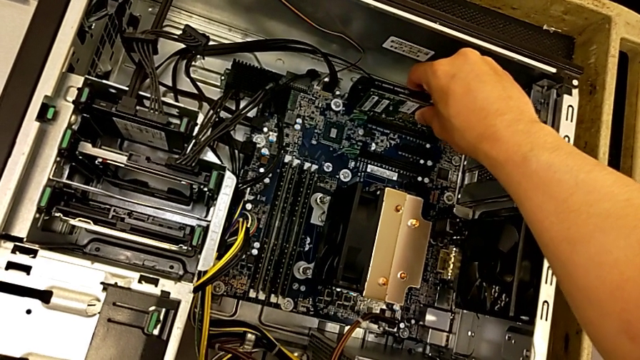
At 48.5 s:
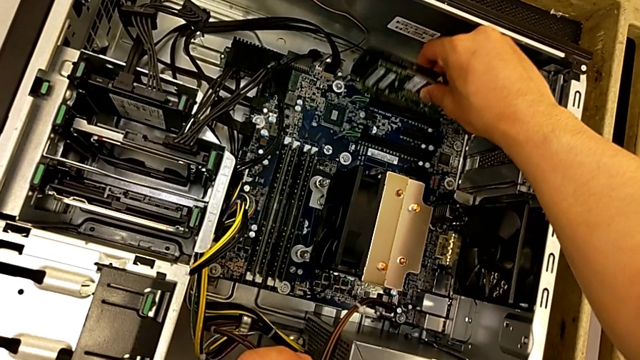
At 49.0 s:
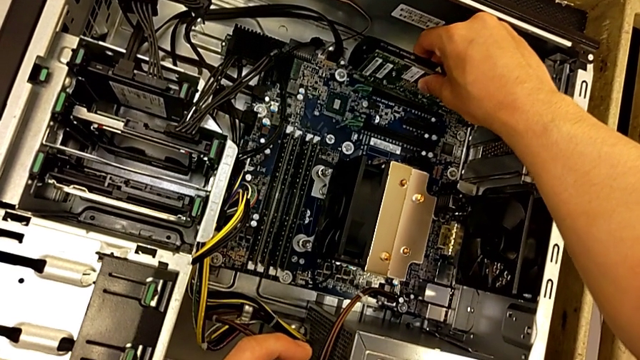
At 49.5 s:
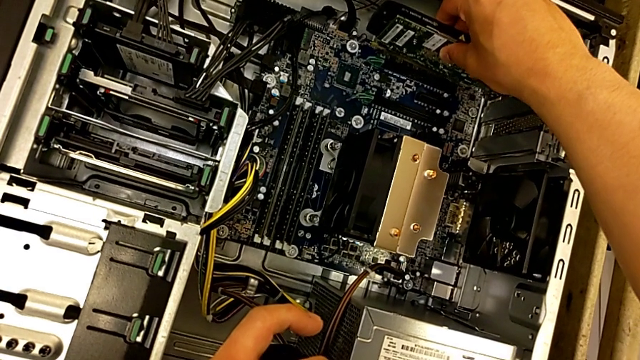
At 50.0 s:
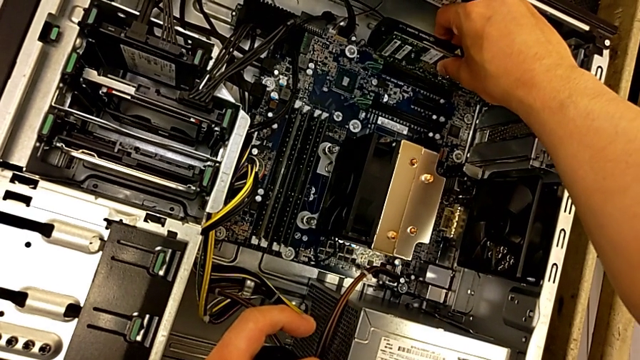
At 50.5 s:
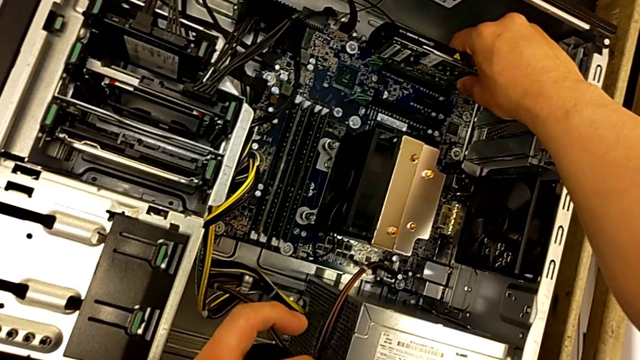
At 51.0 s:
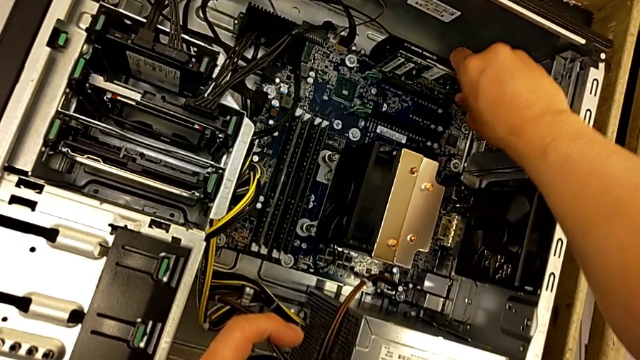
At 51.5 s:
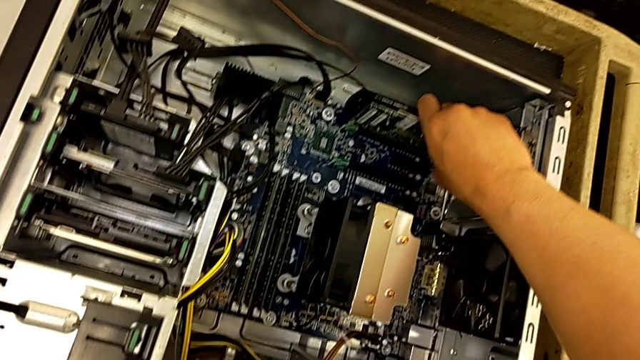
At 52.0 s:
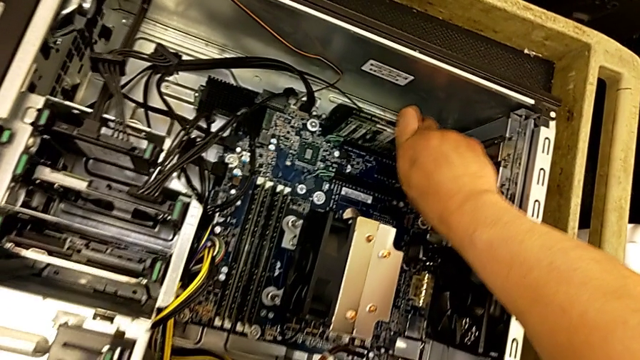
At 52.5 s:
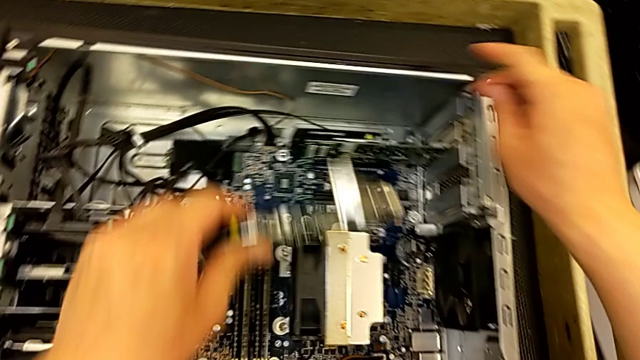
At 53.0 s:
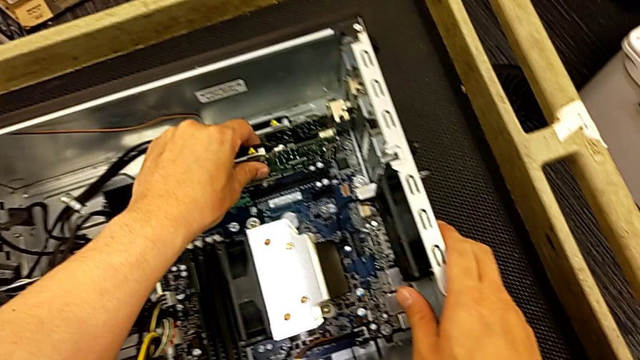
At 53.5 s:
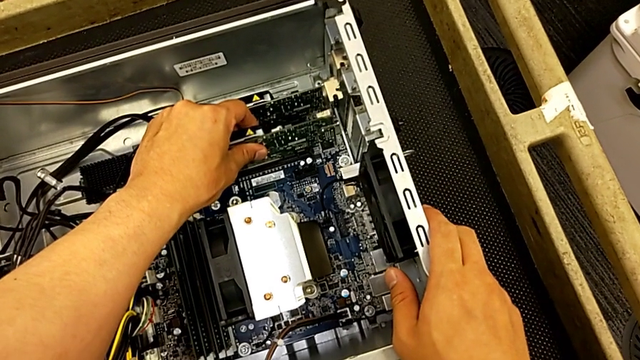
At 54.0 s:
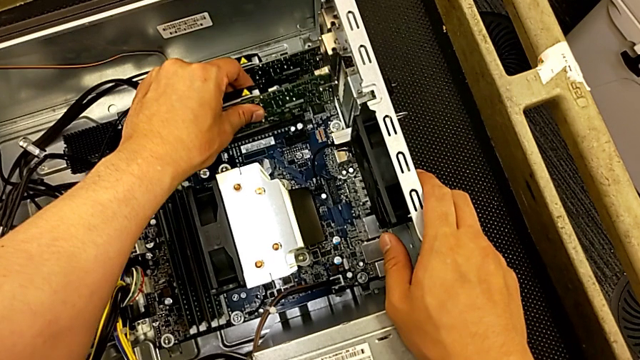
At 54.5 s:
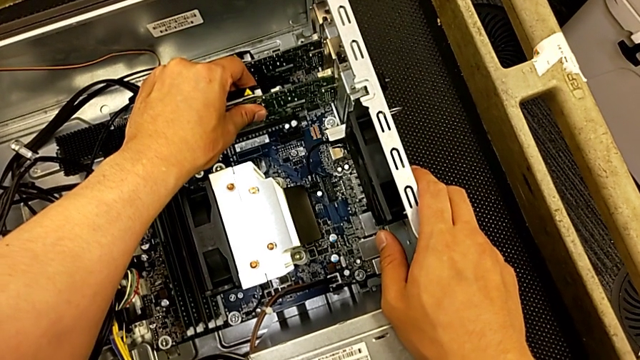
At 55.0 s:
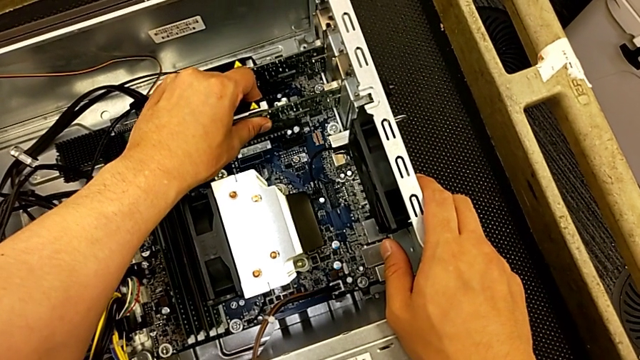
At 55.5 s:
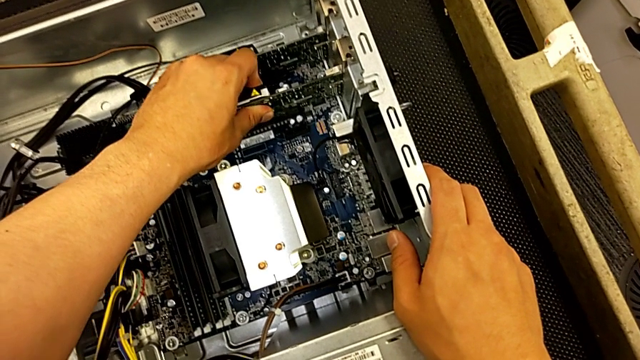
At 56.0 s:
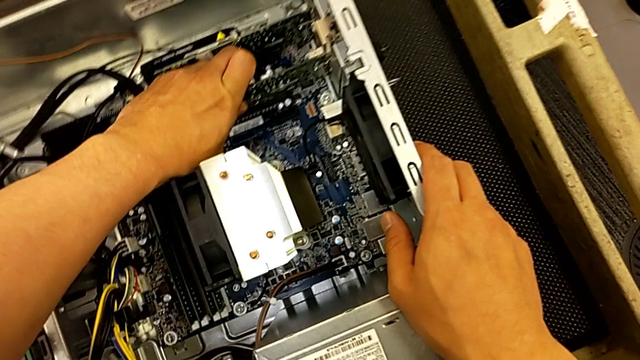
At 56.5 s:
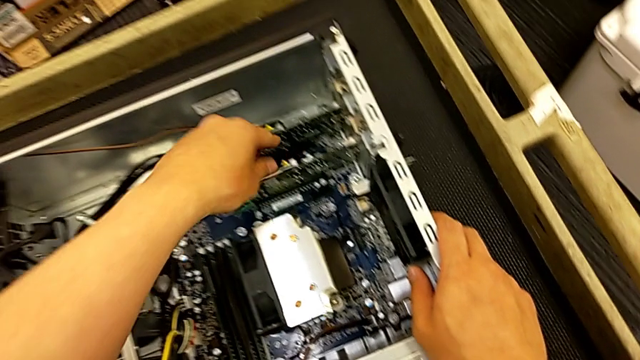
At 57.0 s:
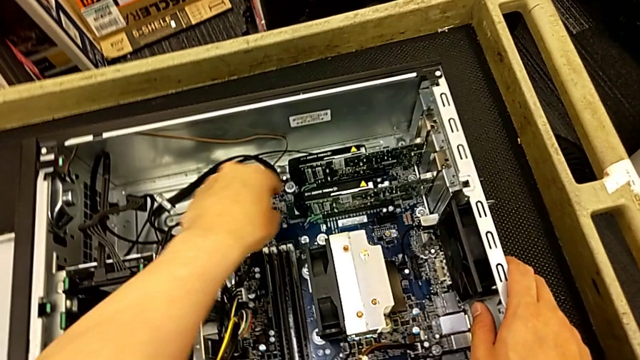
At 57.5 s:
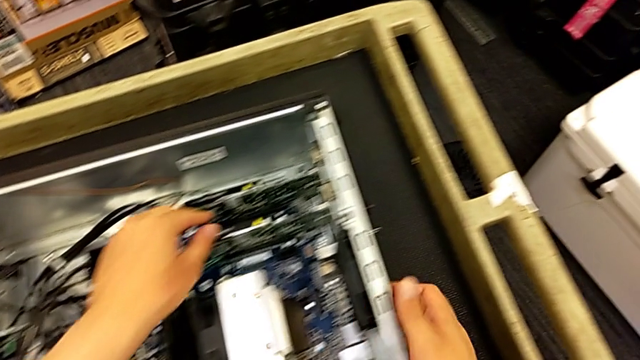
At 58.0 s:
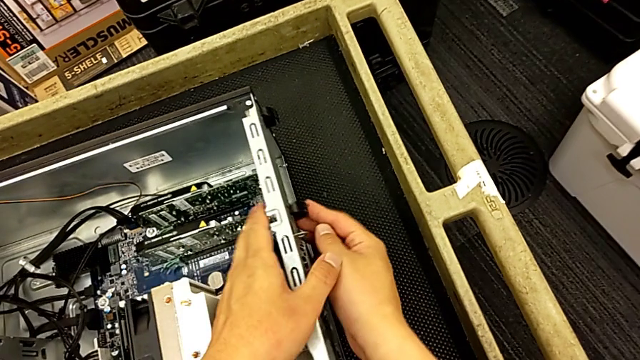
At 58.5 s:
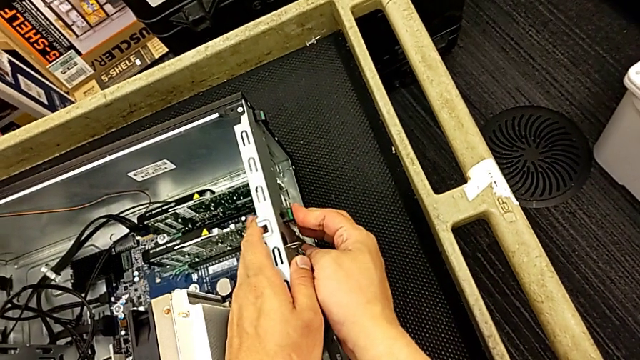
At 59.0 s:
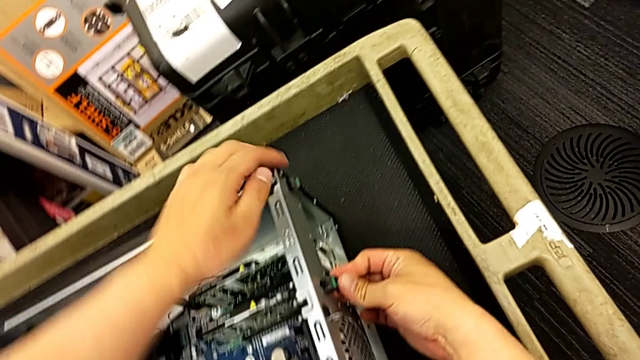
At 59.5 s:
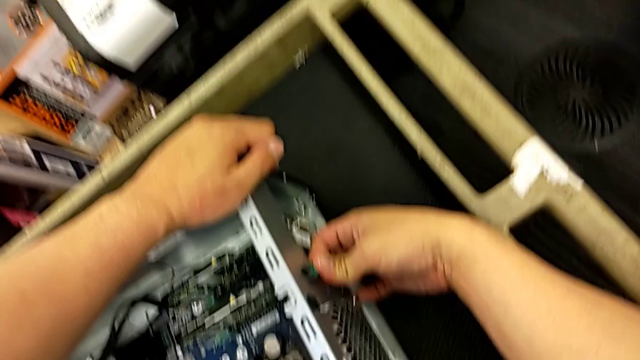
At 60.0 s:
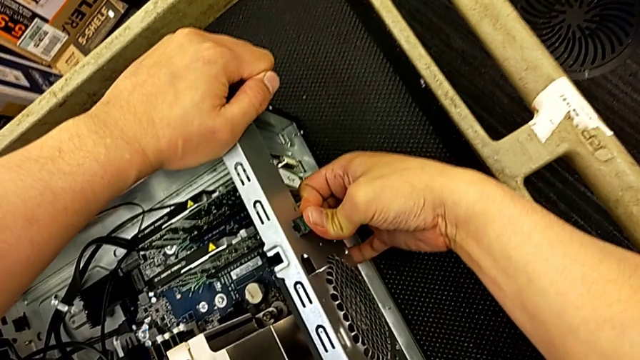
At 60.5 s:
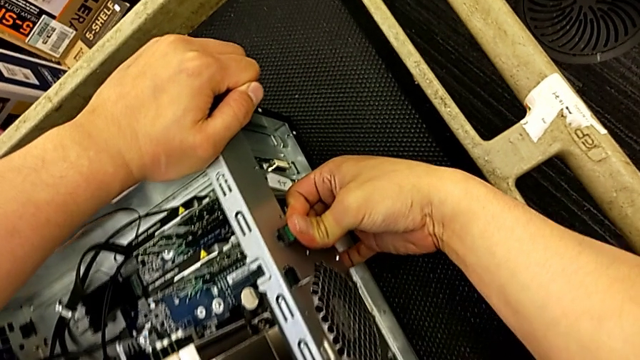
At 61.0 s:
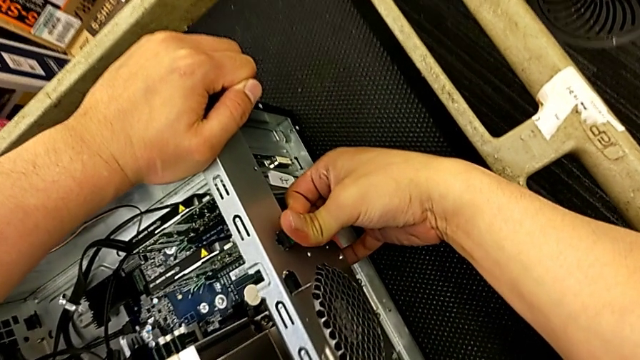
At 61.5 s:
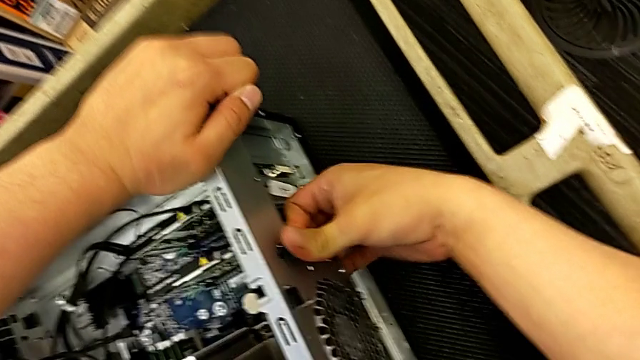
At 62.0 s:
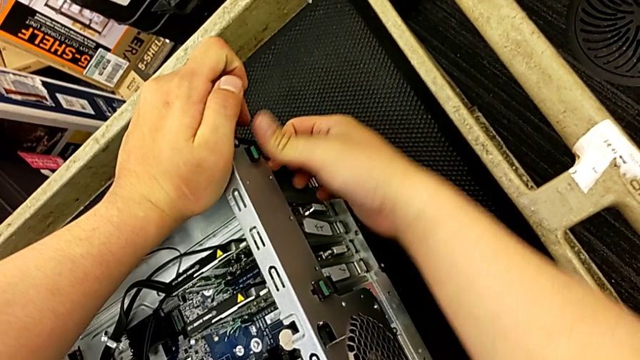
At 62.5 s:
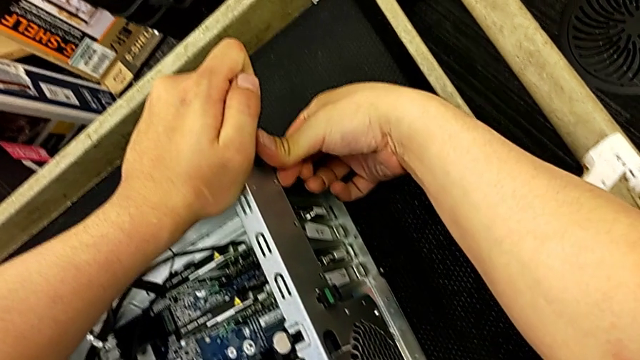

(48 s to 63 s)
The camera wearer is changing the graphics cards. They keep inserting the first graphic card, insert the second graphic card, lock the first computer tab and lock the second computer tab.

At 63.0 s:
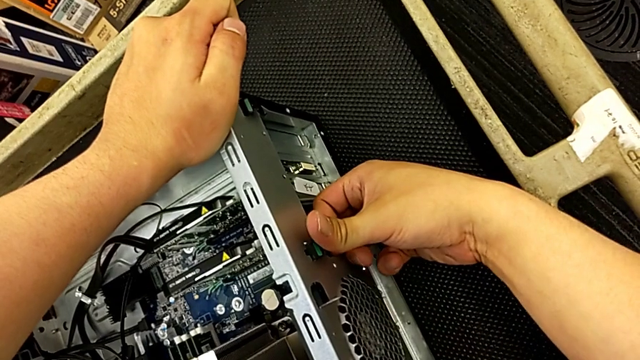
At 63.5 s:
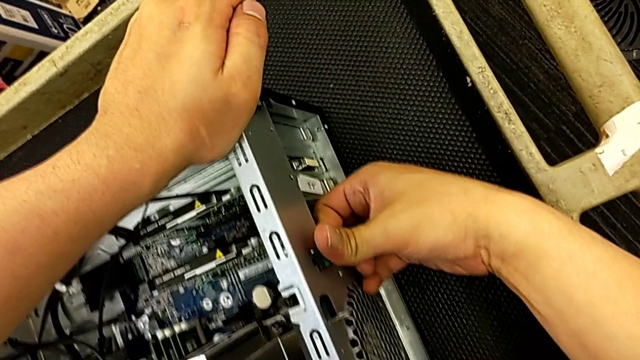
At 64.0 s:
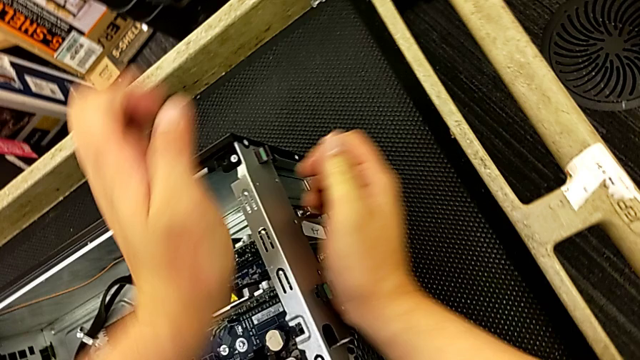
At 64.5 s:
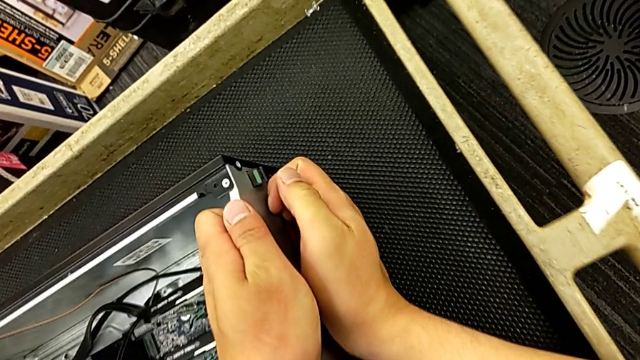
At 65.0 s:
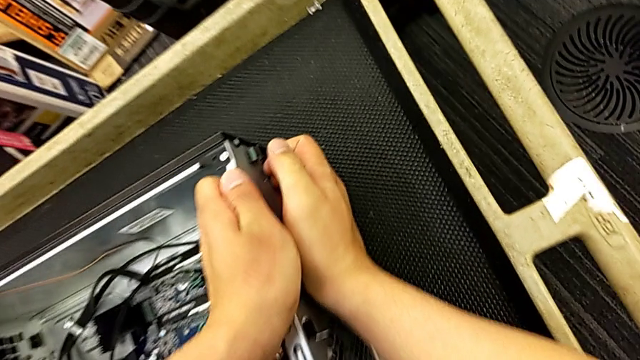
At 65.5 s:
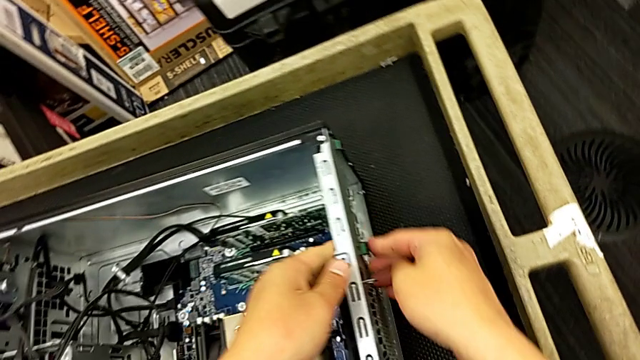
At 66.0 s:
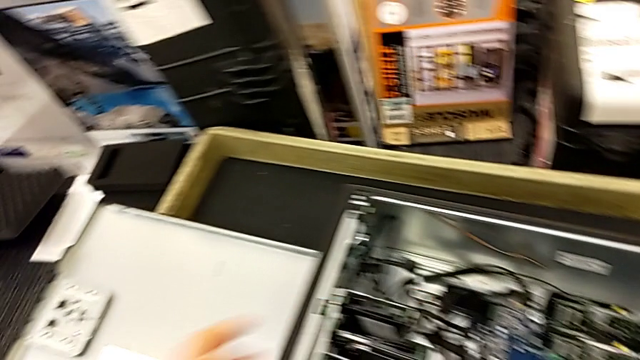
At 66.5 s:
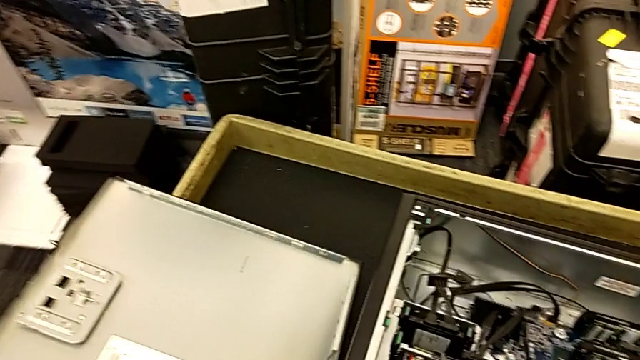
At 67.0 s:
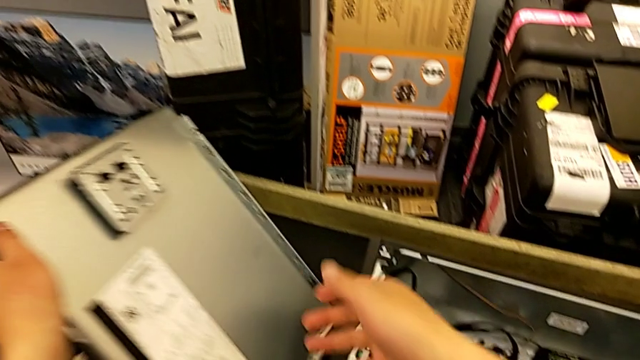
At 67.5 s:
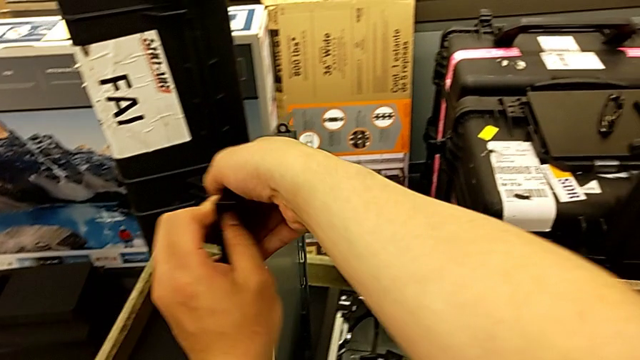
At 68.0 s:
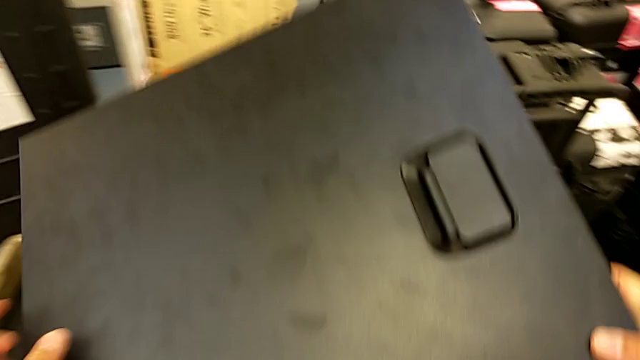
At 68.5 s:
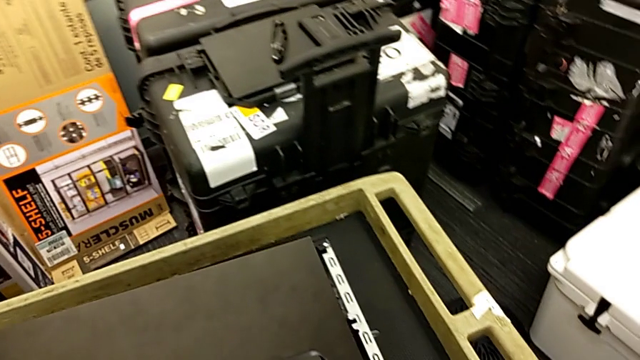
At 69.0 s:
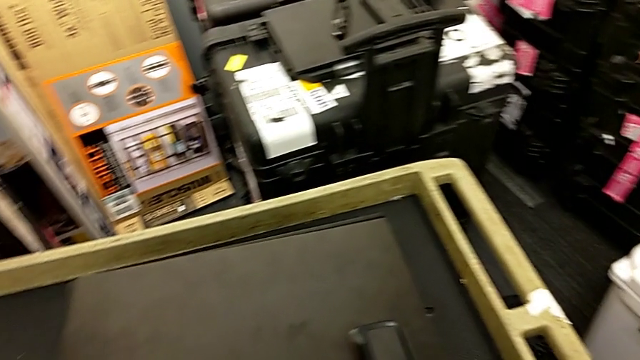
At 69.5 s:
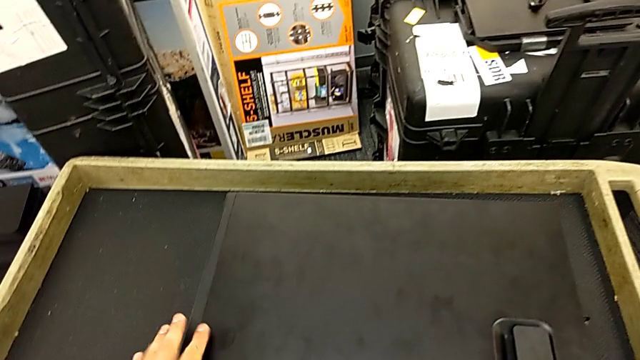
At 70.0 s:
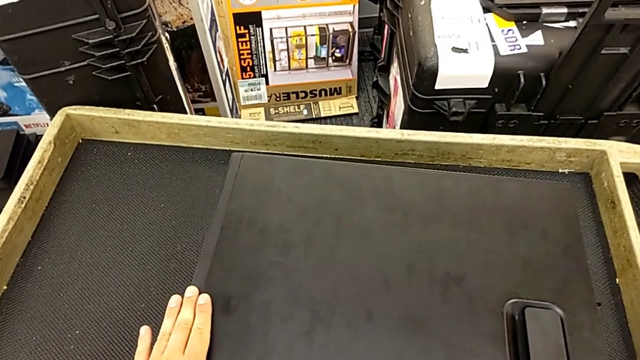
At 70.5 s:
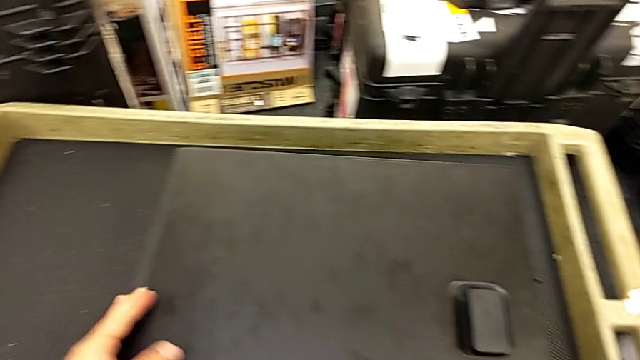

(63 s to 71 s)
The camera wearer is changing the graphics cards. They inspect the first computer tab, inspect the second computer tab, lift the cover, rotate it and begin to insert it.
